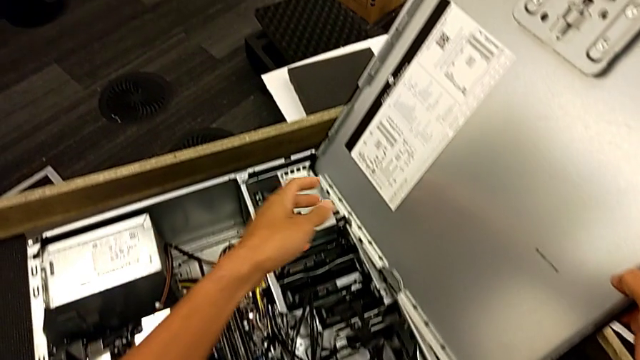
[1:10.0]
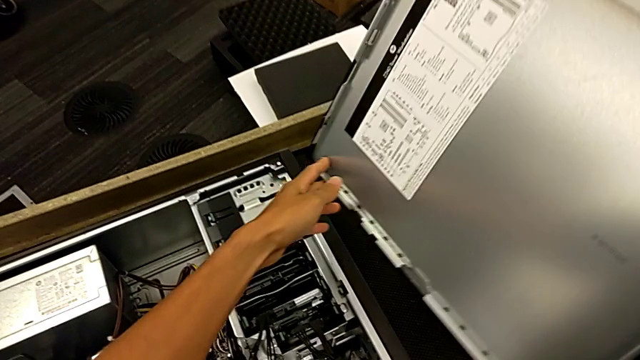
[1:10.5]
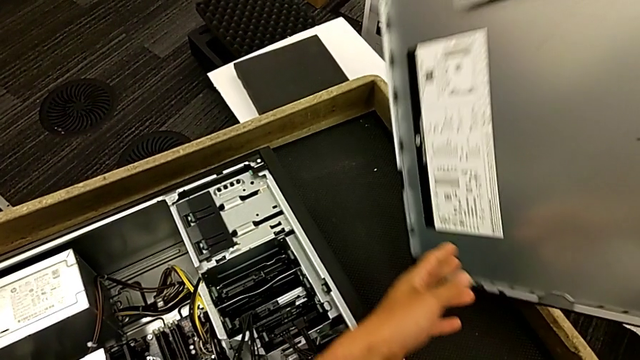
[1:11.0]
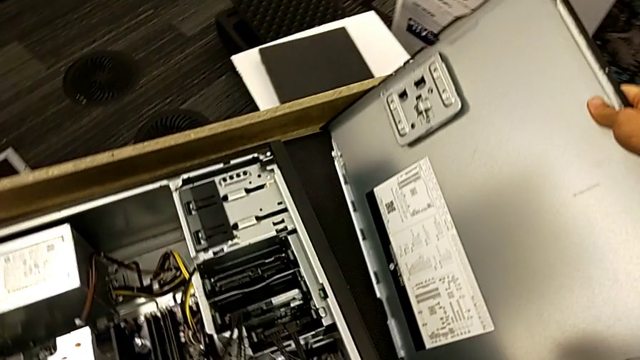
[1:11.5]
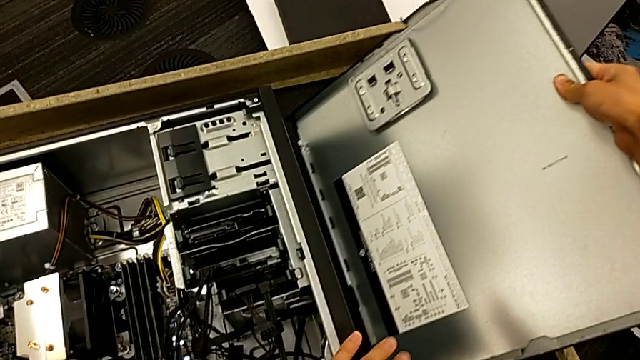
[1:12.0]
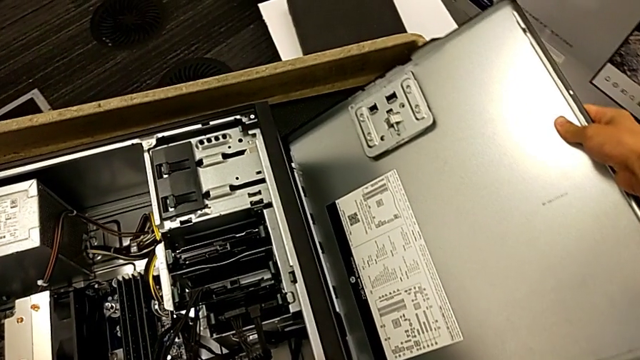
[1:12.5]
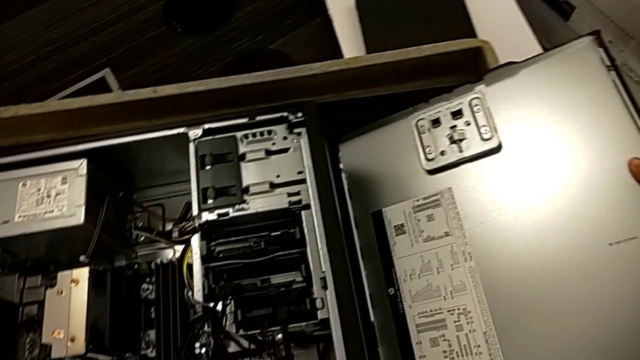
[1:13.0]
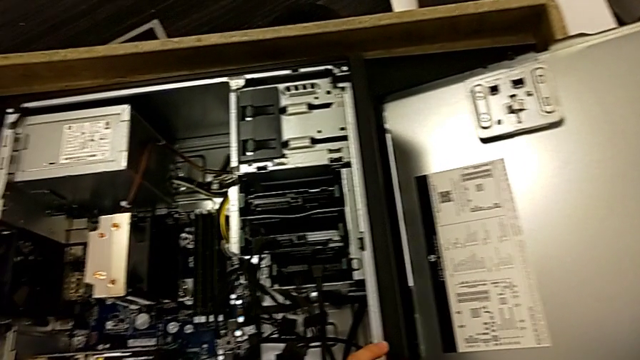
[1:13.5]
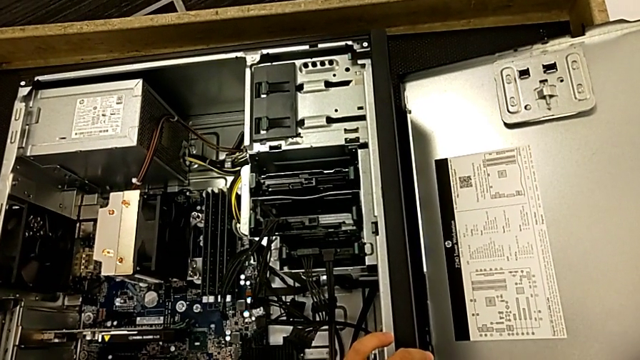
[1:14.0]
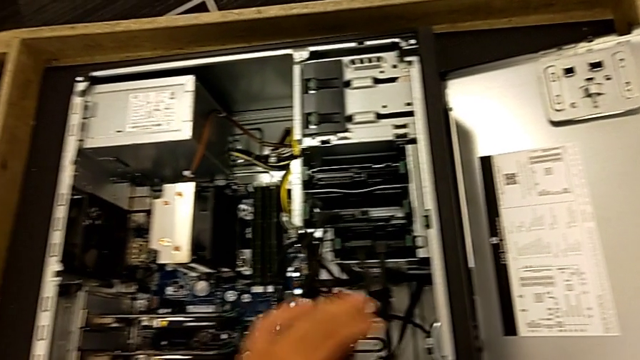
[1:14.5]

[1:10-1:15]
The camera wearer is opening the computer tower. They withdraw the cover and place the computer tower.

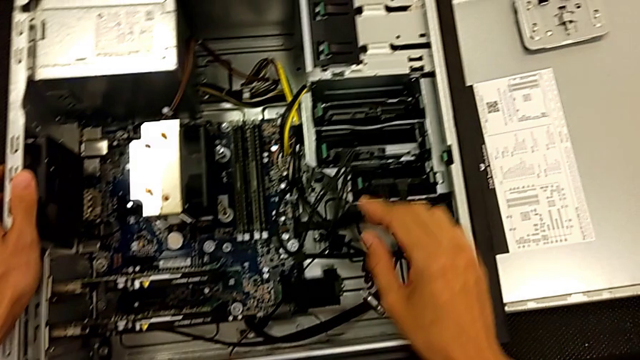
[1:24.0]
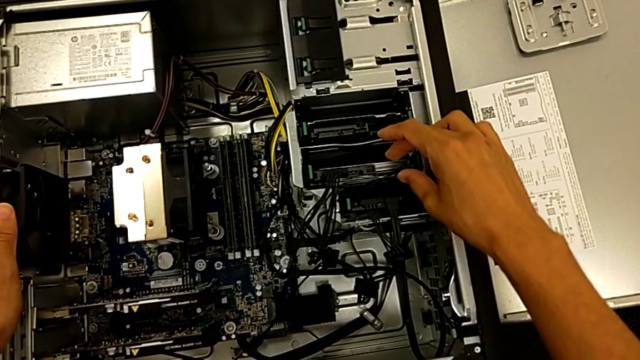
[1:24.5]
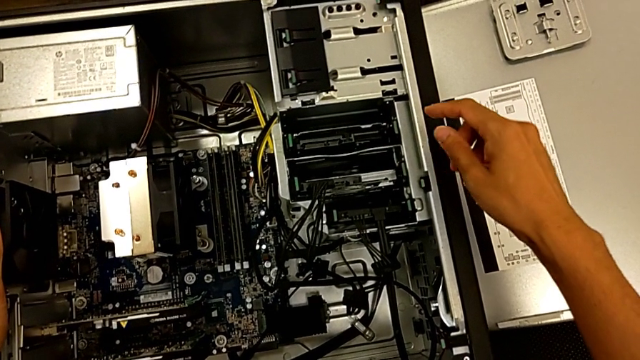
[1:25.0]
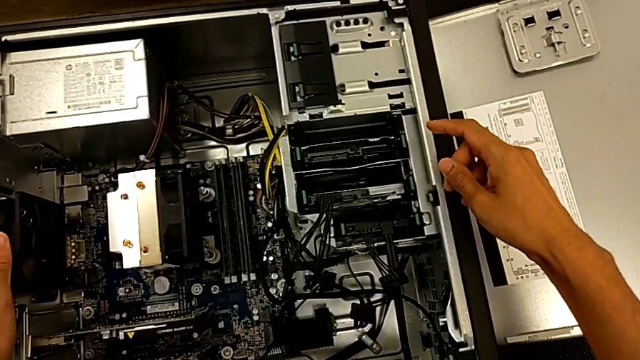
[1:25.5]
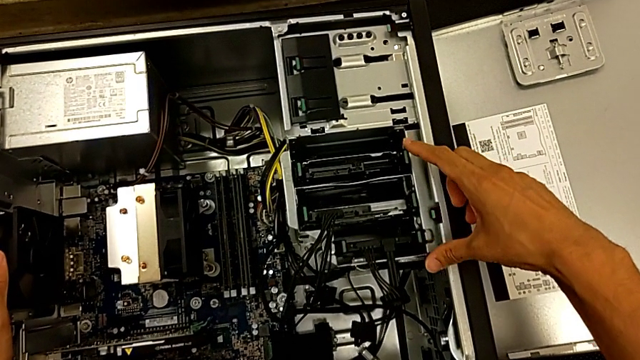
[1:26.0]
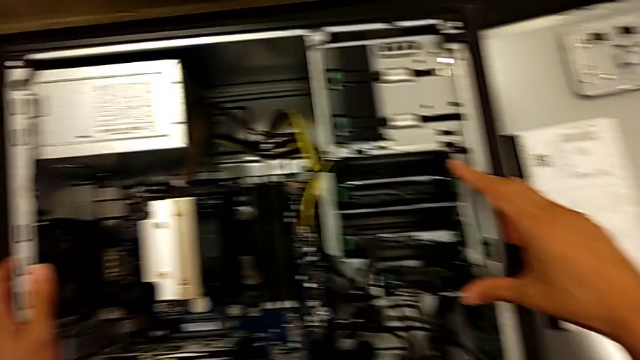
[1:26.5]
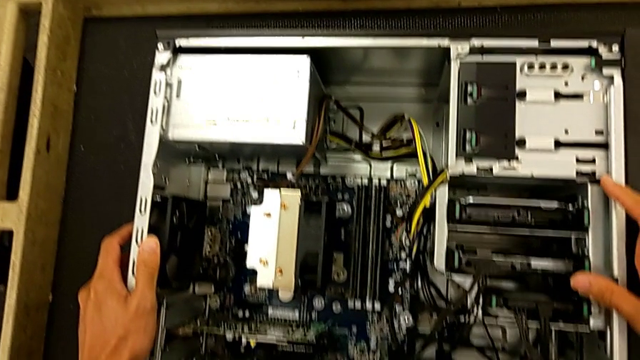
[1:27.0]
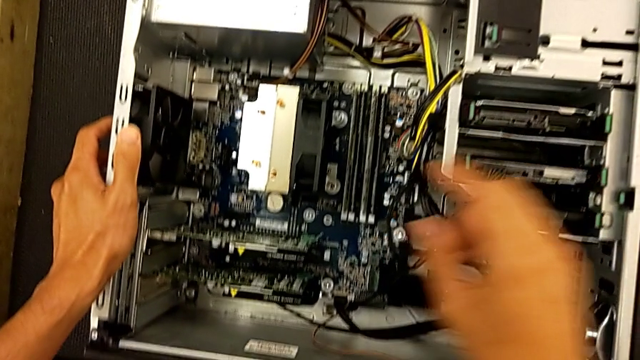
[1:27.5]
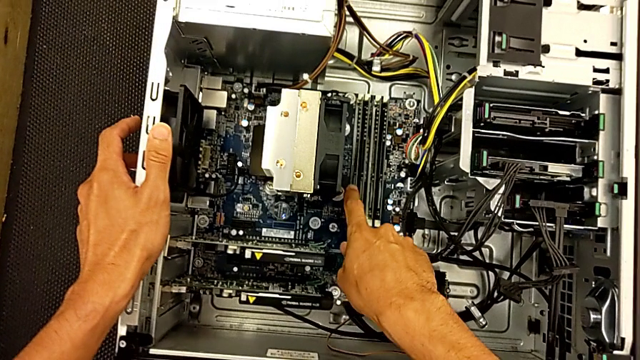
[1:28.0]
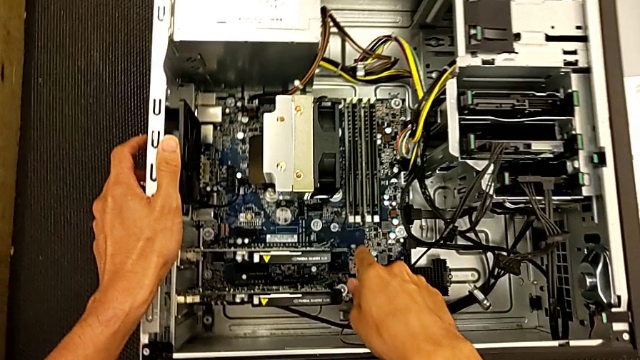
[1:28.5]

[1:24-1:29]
The camera wearer inspects the inside of the computer tower. They wrongly inspect the computer tower and touch the RAM.

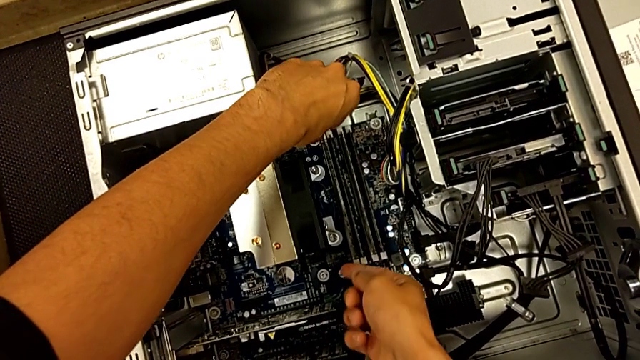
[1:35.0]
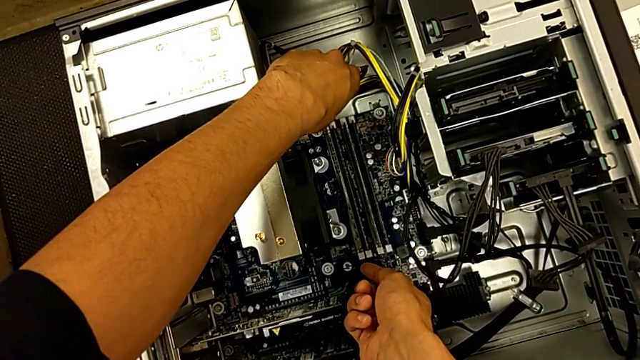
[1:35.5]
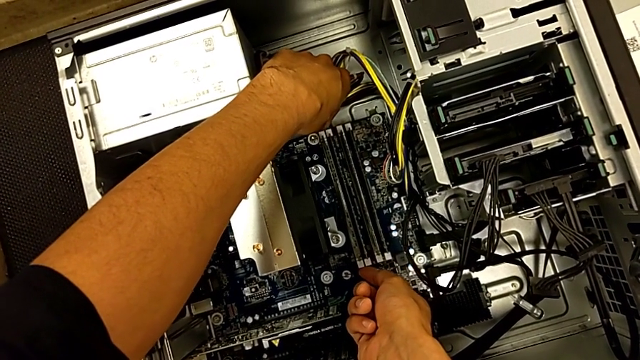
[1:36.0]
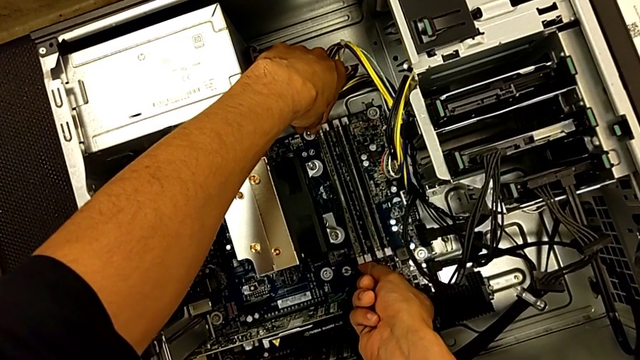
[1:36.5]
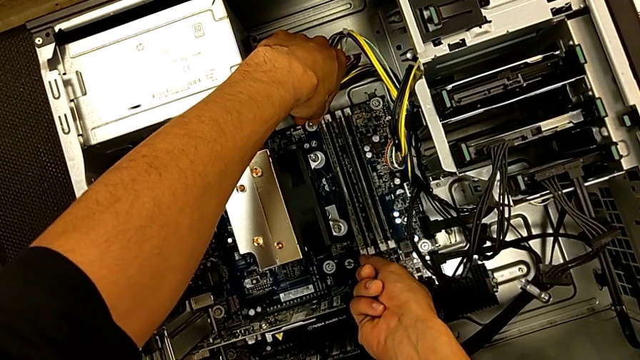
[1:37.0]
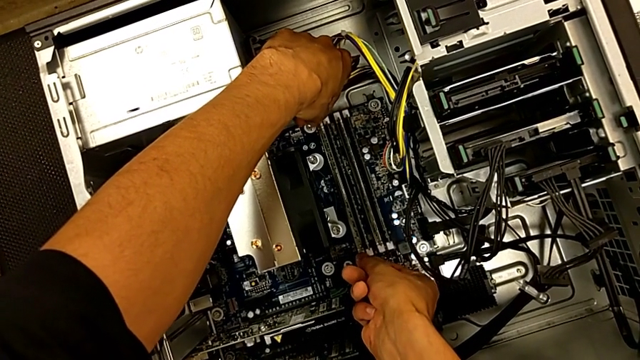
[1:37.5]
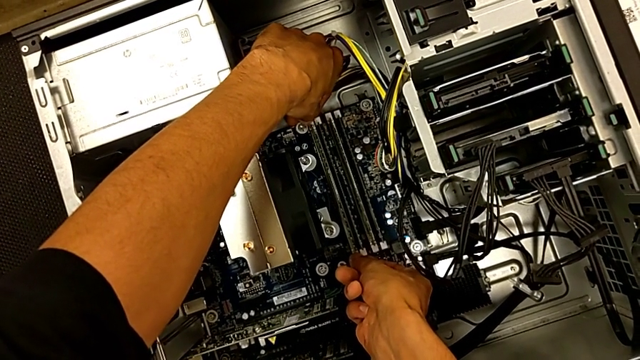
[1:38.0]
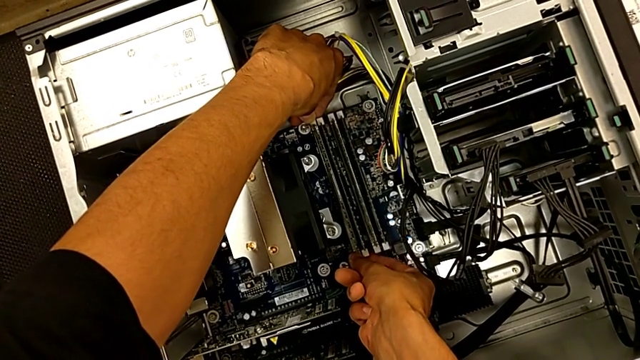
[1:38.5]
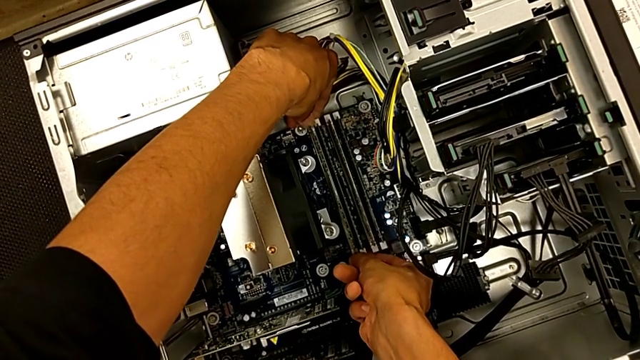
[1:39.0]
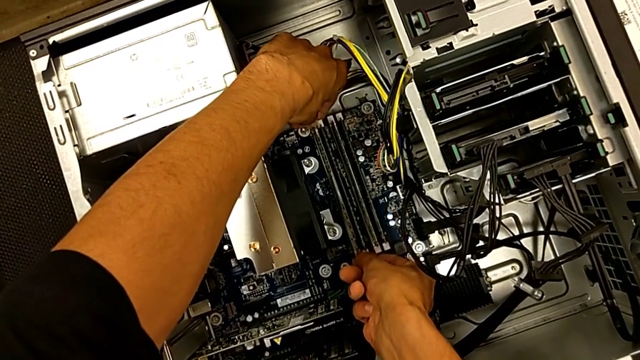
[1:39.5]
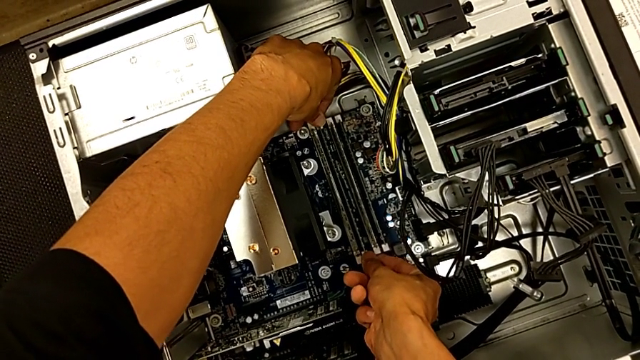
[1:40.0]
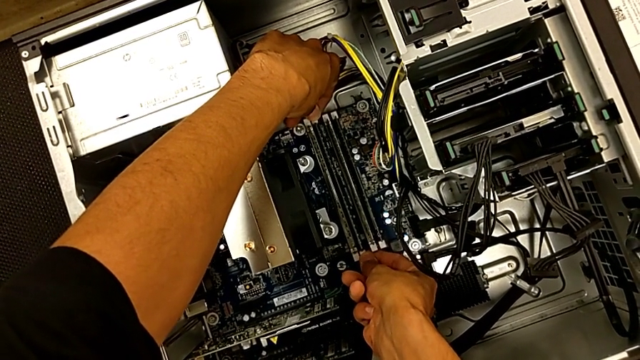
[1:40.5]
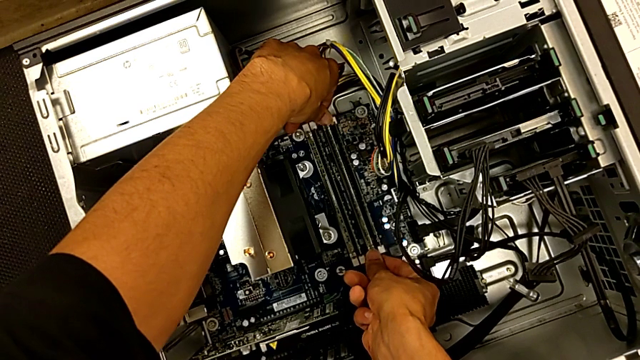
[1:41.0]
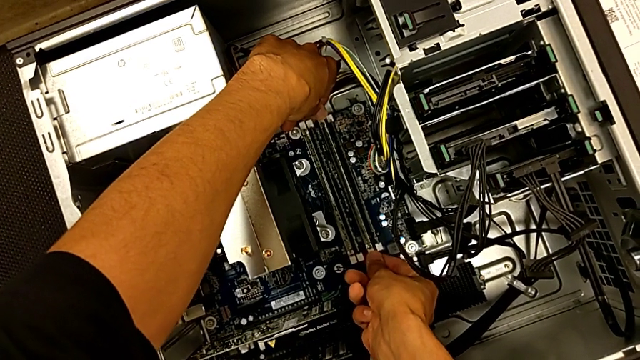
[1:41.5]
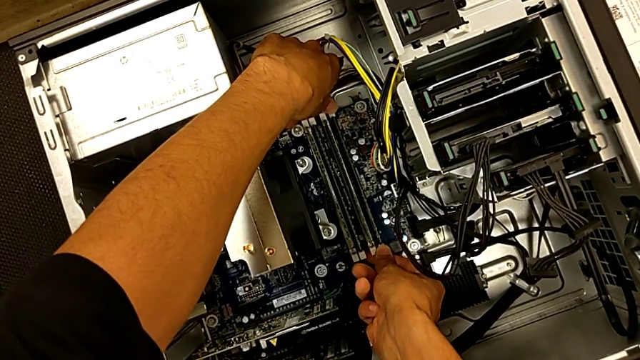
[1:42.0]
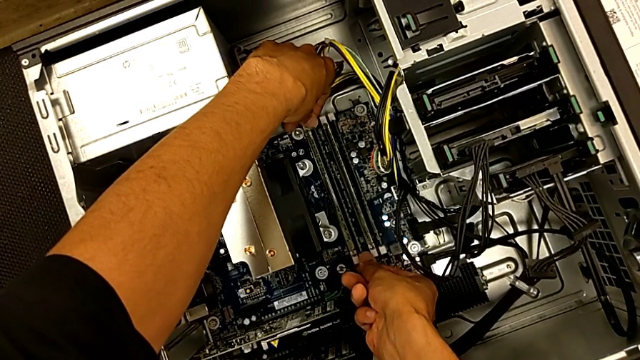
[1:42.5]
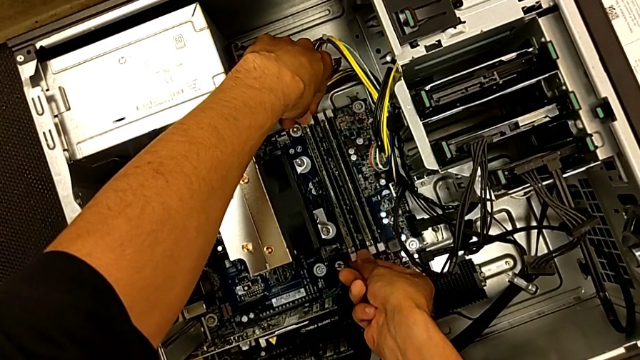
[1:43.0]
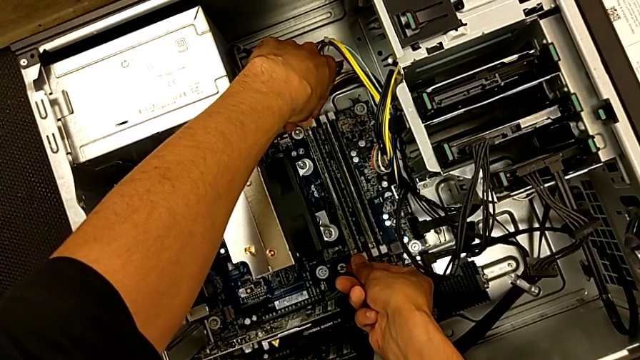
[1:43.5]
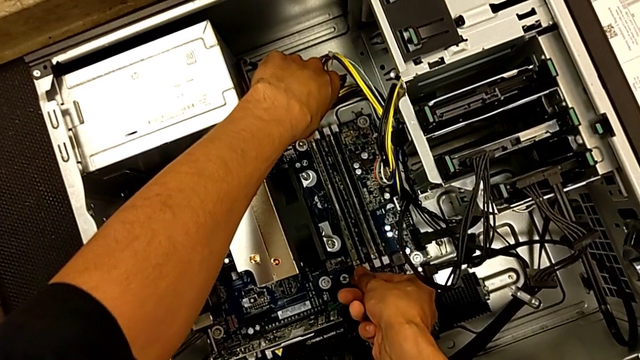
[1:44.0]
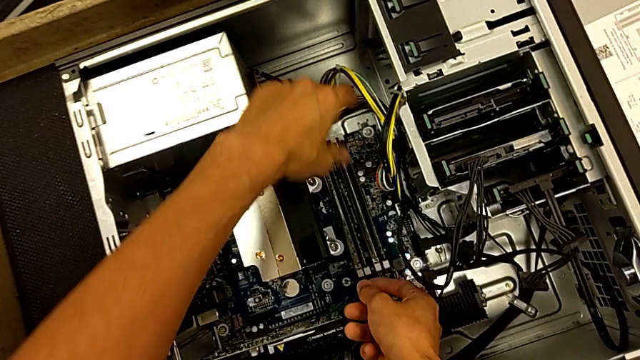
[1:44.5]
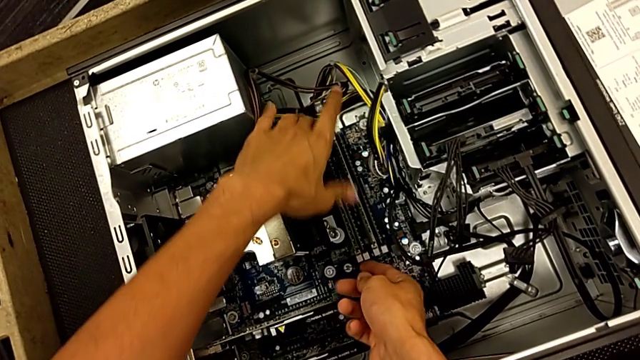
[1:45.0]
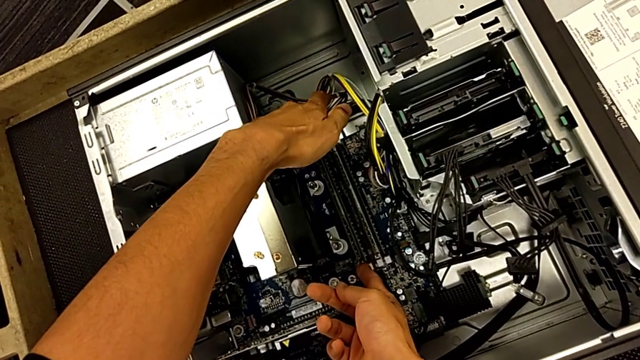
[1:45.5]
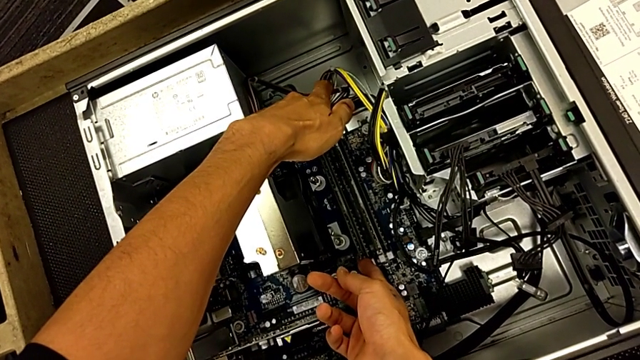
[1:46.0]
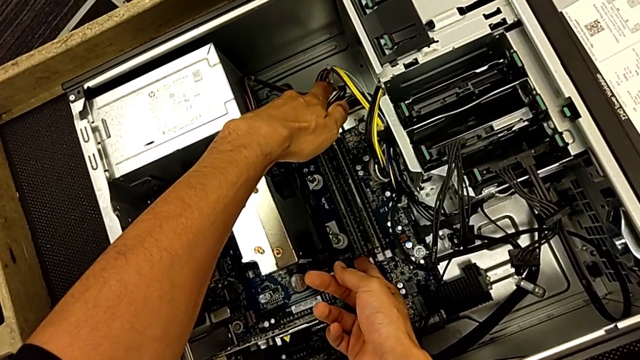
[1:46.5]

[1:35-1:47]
The camera wearer is pulling out the RAM. They press the RAM tab, push the first RAM tab, push the second RAM tab, push the third RAM tab, push the fourth RAM tab and grab the first RAM.
